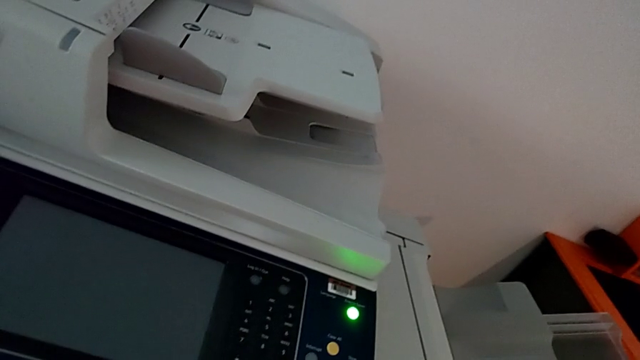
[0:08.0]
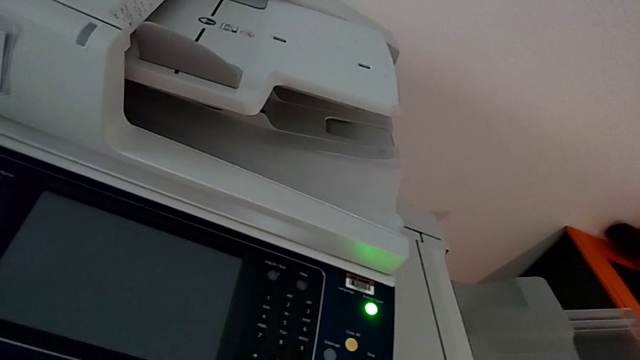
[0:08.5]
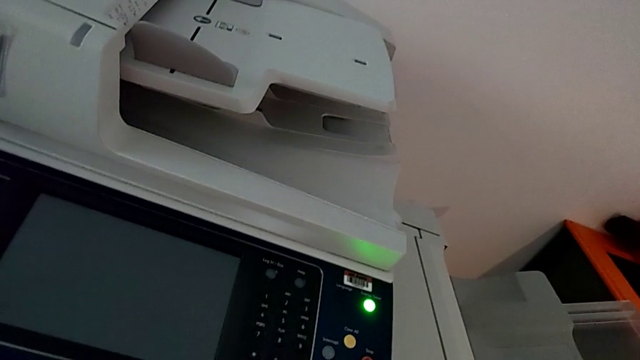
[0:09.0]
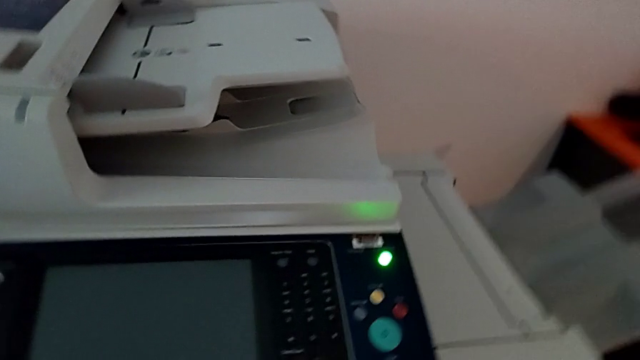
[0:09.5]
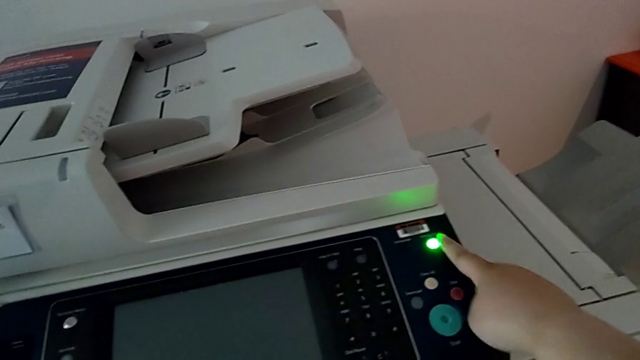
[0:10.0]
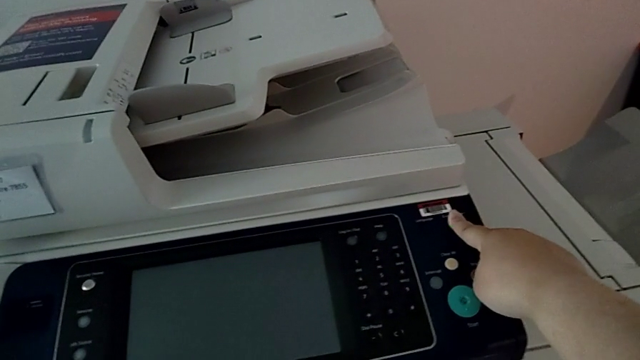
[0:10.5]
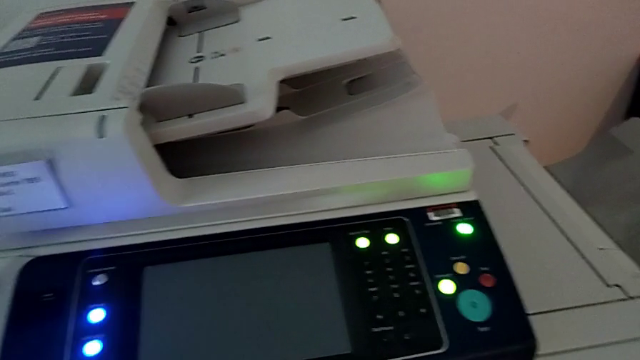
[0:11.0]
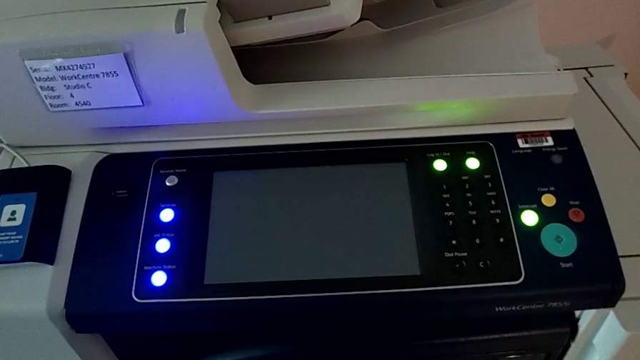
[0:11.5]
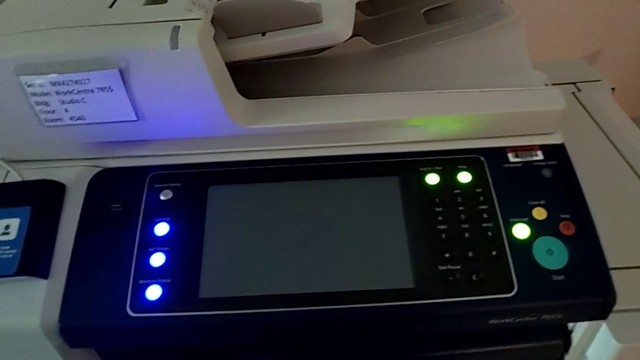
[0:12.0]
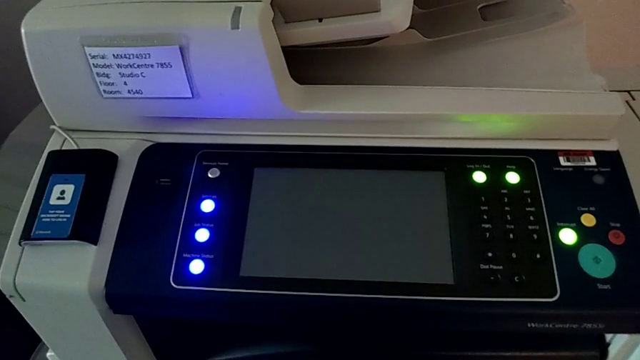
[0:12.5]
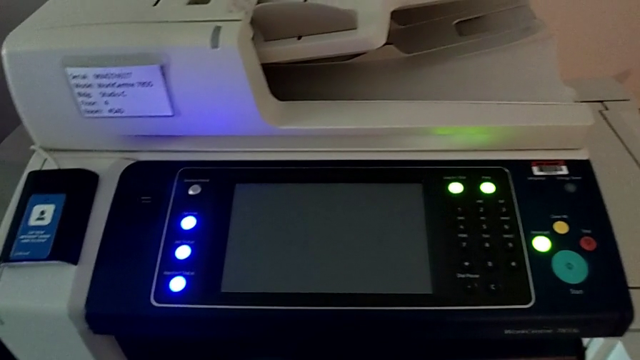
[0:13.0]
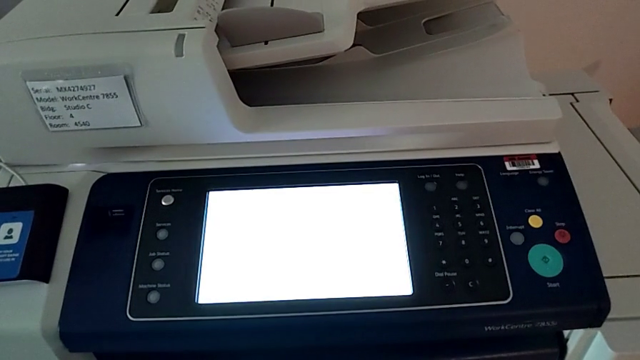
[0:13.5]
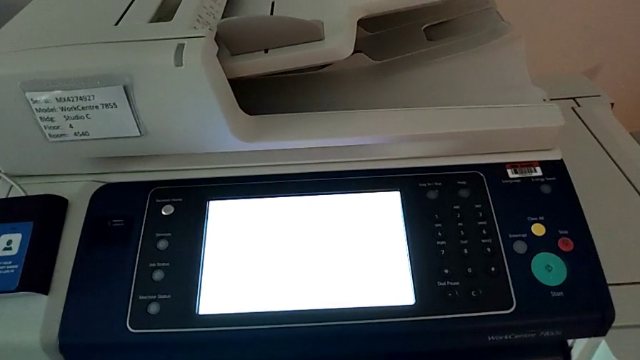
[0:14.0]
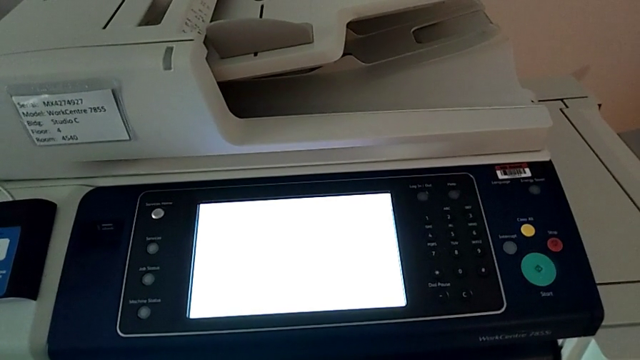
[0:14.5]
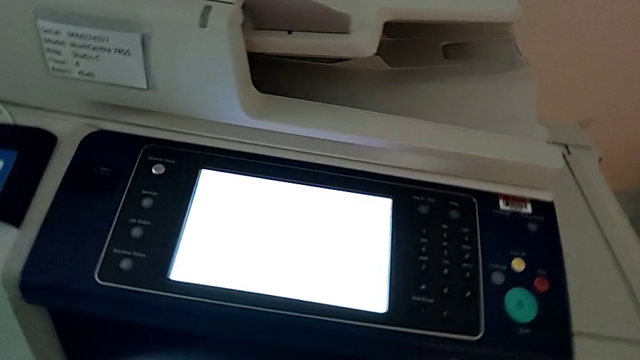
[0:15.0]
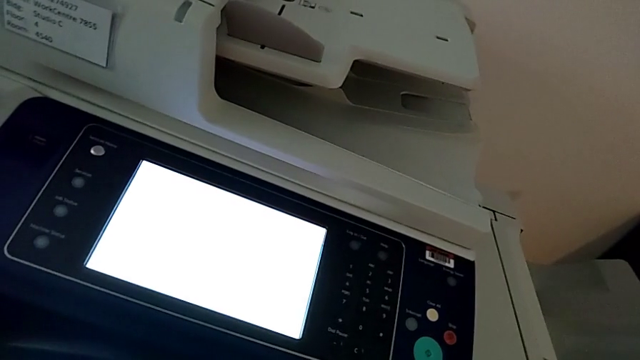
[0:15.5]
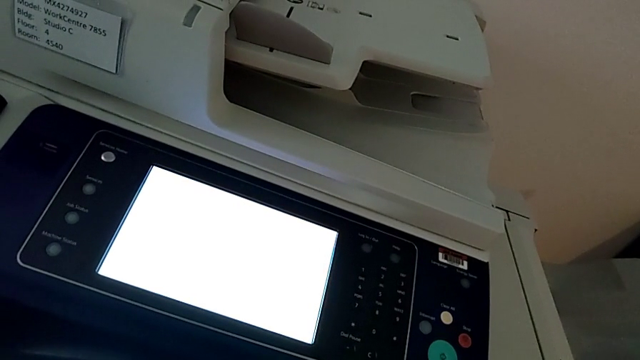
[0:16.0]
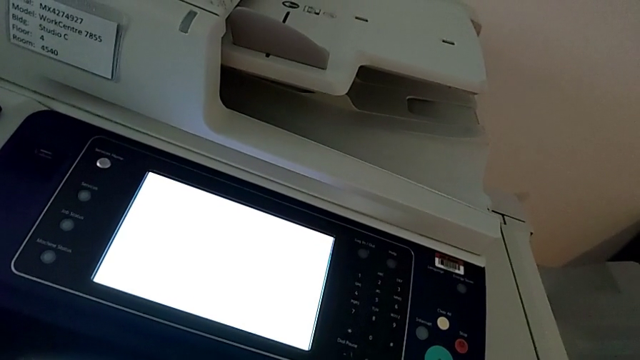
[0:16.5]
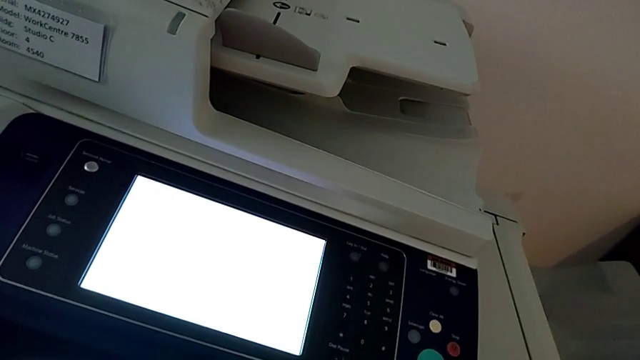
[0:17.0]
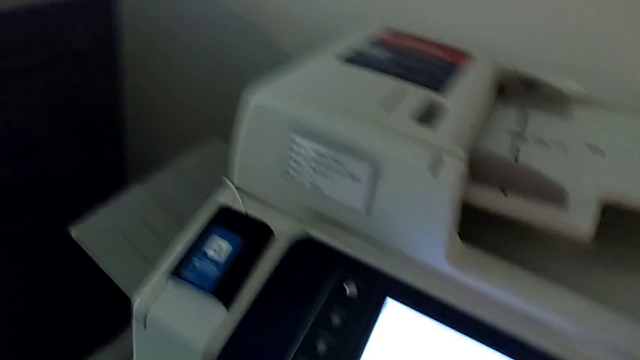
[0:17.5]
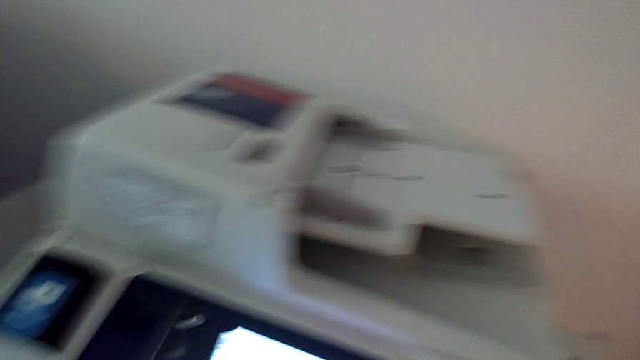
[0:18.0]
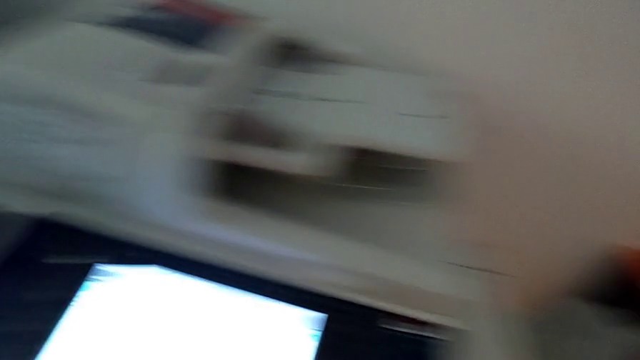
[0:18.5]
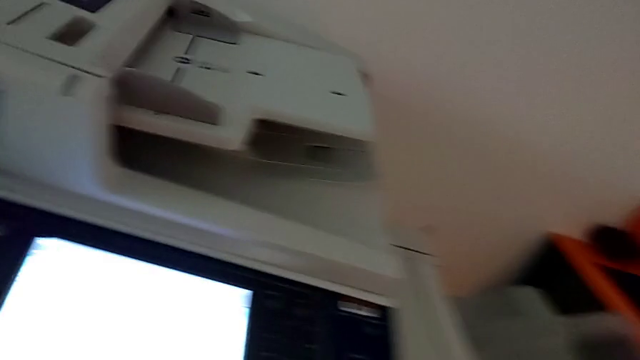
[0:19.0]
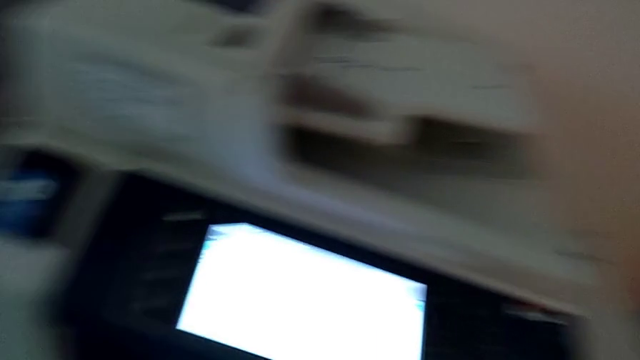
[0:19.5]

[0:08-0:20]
The camera wearer is turning on the printer. They press the green button.

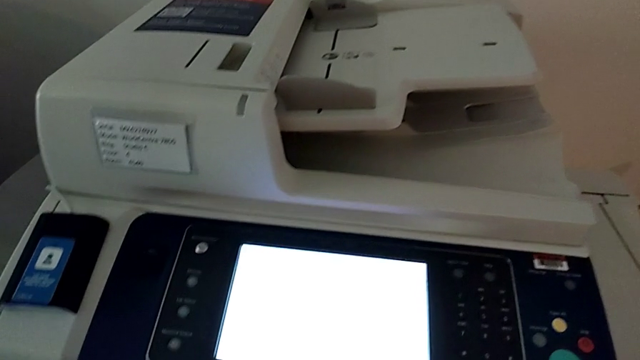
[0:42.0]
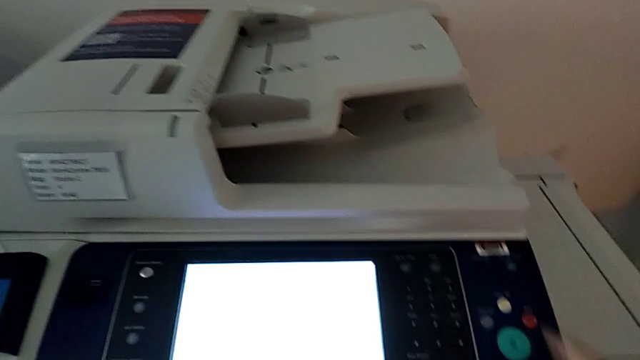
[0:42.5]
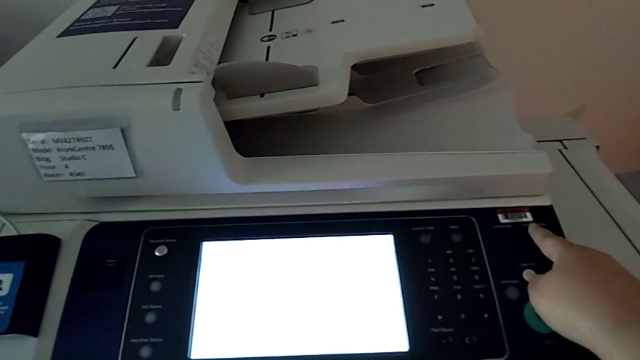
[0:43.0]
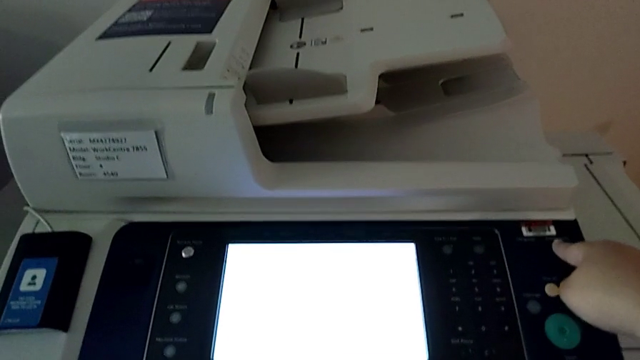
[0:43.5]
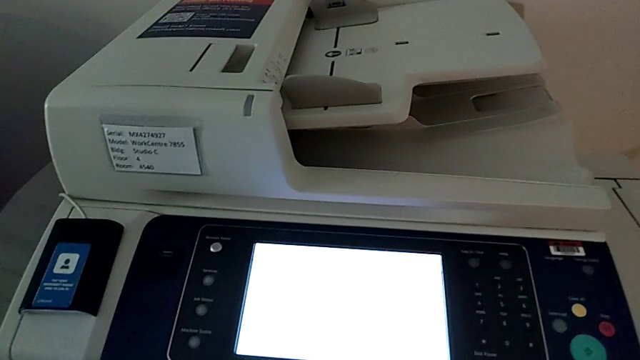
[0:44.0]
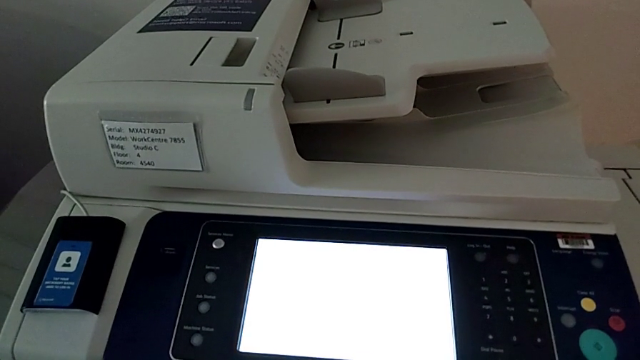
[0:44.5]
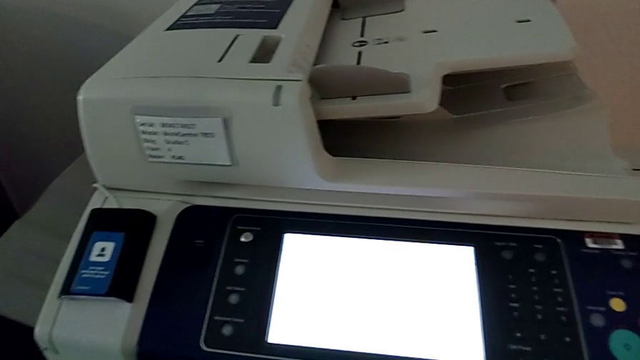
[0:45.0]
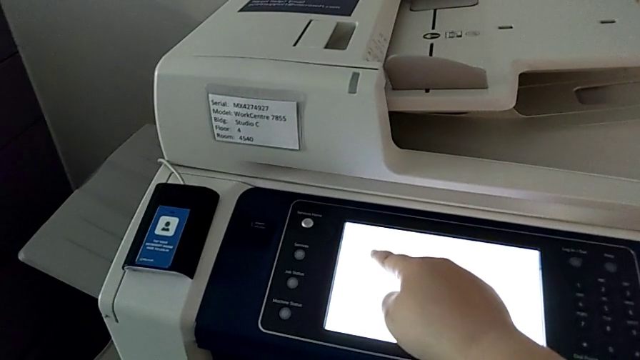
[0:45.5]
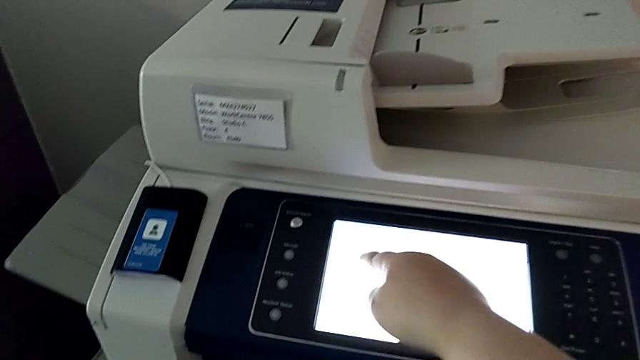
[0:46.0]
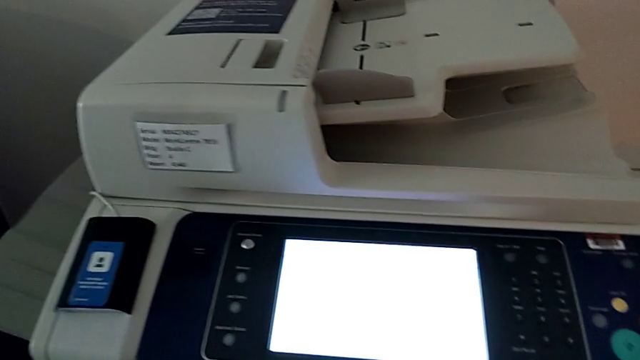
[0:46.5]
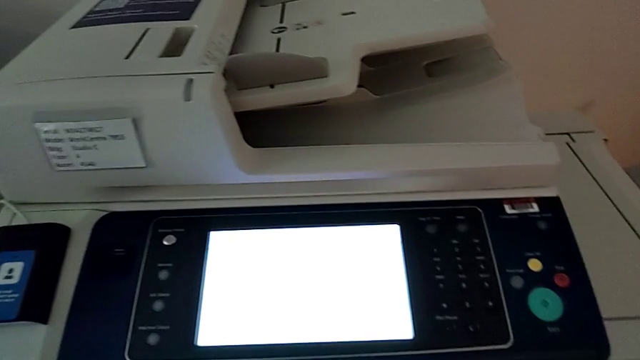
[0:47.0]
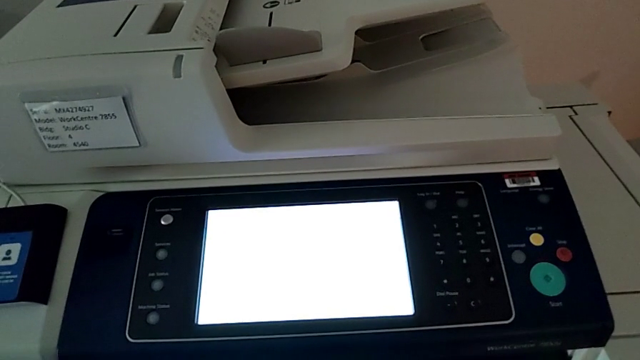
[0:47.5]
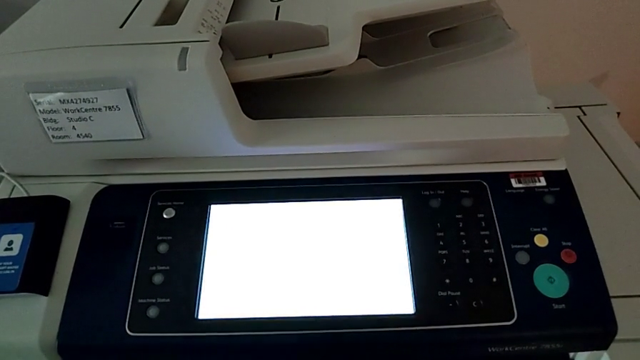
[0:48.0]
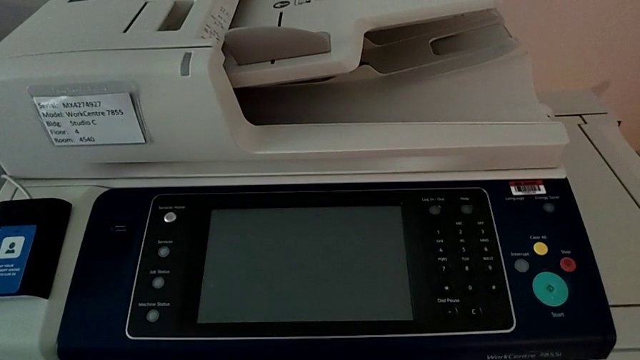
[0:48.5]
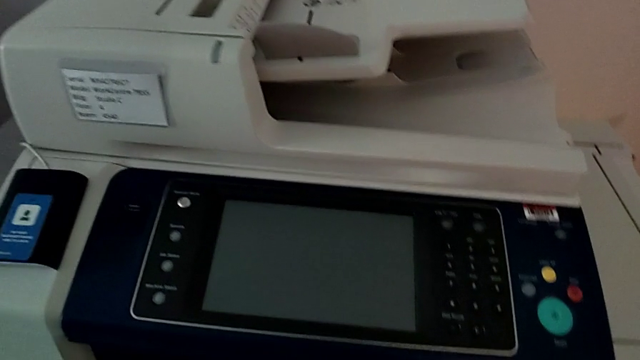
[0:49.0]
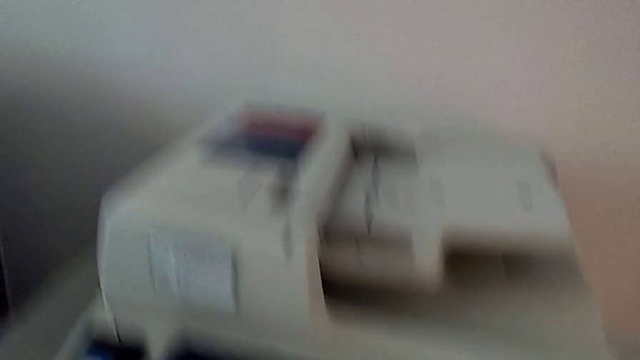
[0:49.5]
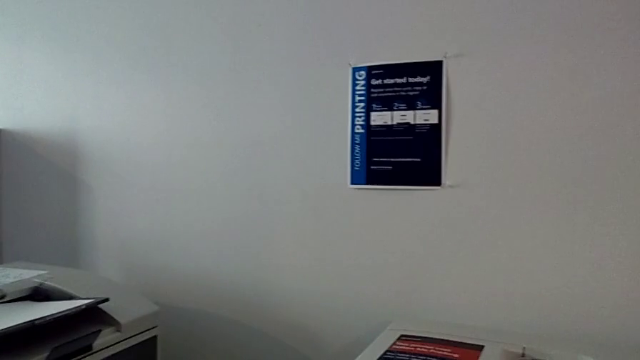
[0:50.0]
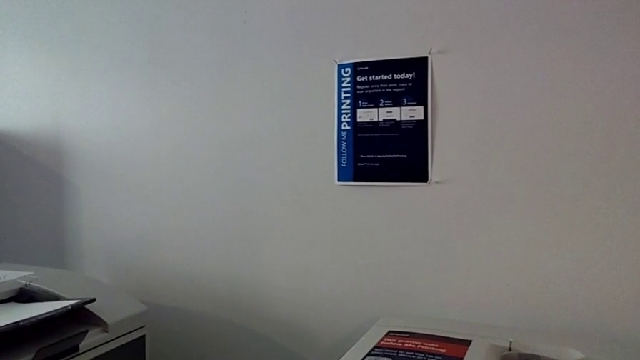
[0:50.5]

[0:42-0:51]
The camera wearer is turning off the printer. They approach the top button, press the top button and press the touch screen.
